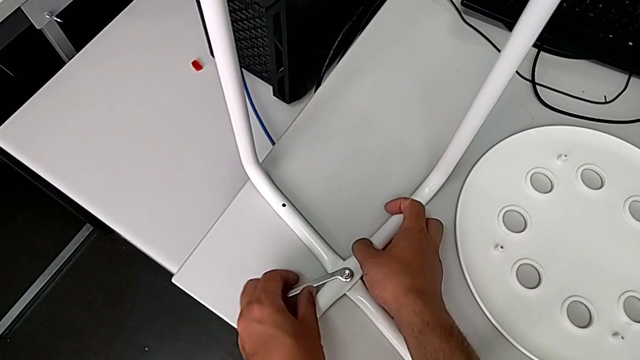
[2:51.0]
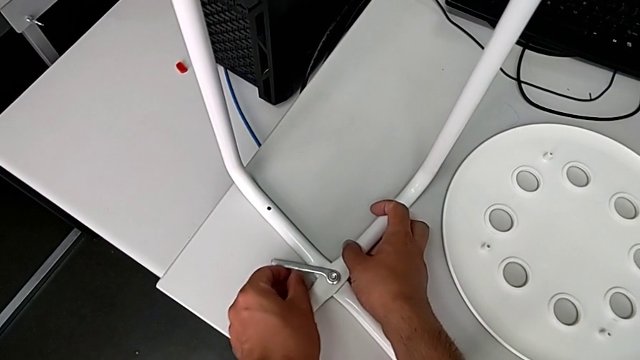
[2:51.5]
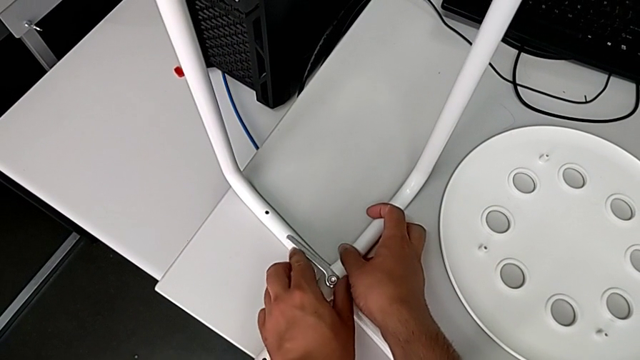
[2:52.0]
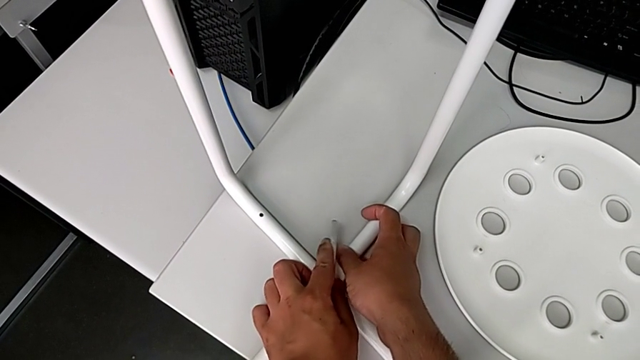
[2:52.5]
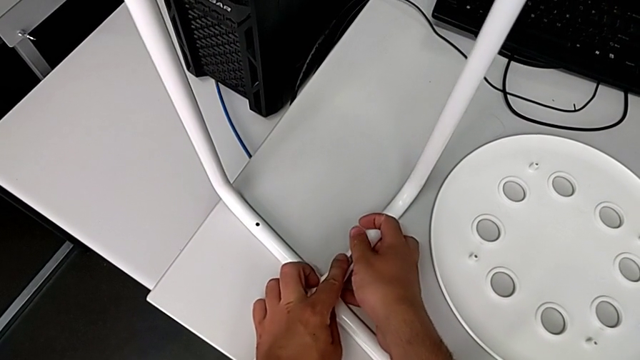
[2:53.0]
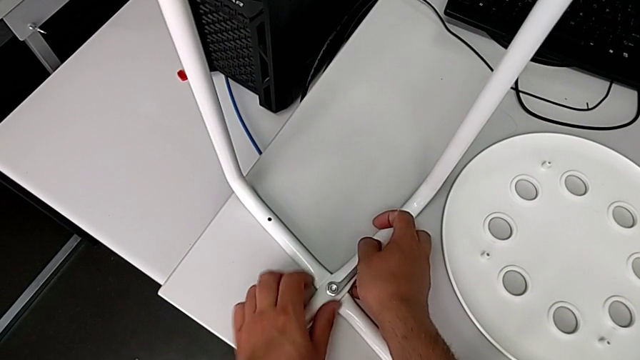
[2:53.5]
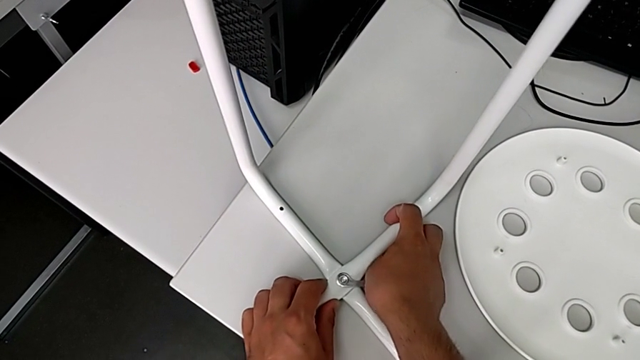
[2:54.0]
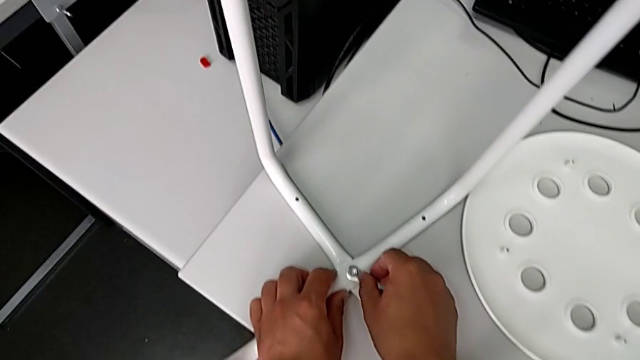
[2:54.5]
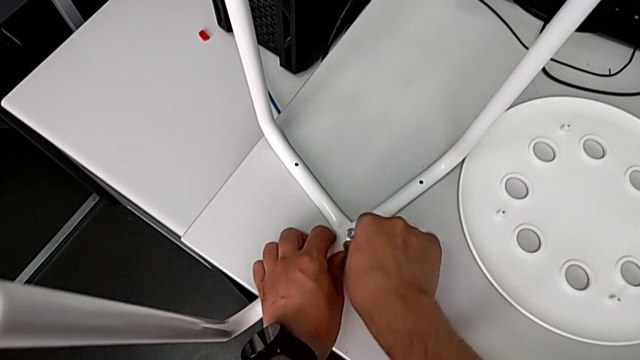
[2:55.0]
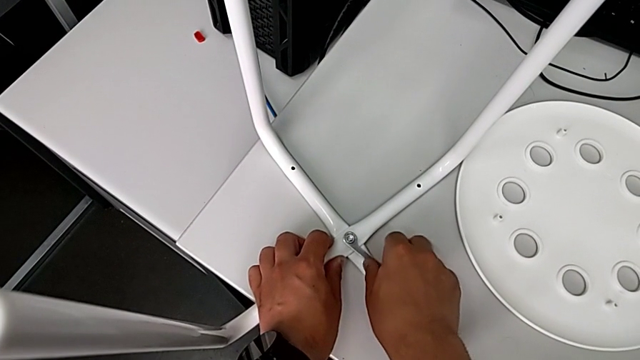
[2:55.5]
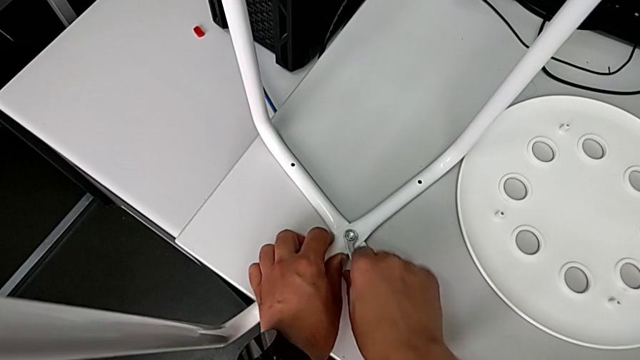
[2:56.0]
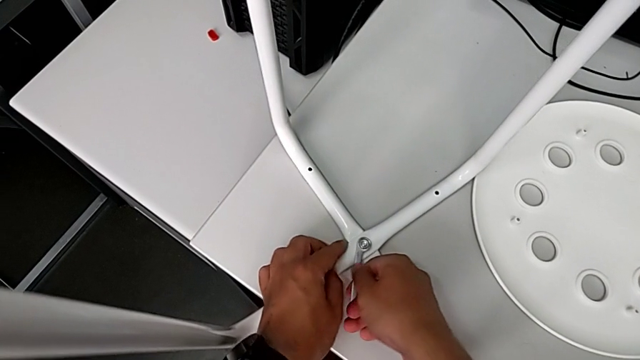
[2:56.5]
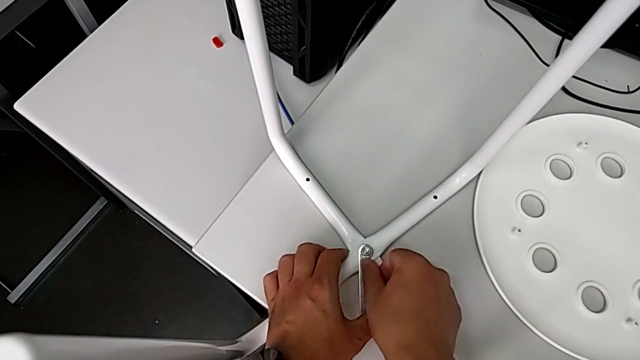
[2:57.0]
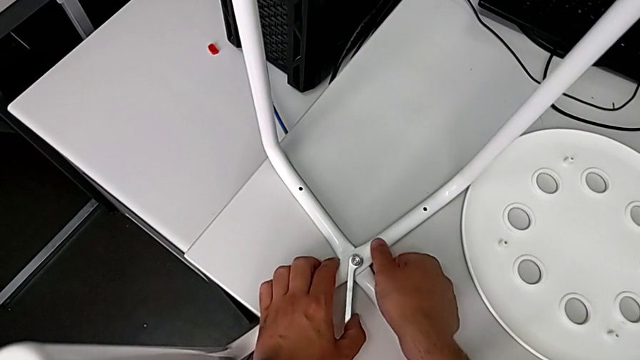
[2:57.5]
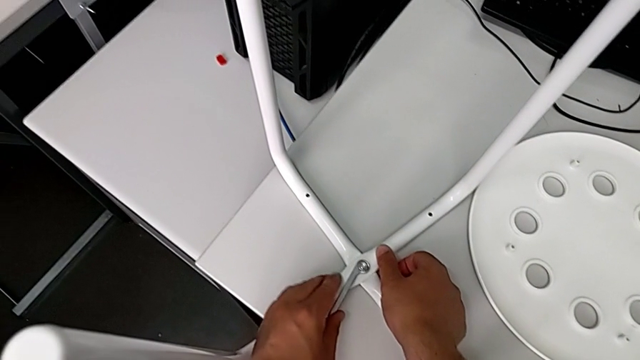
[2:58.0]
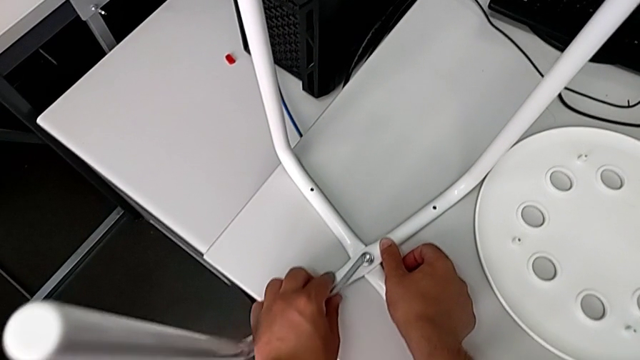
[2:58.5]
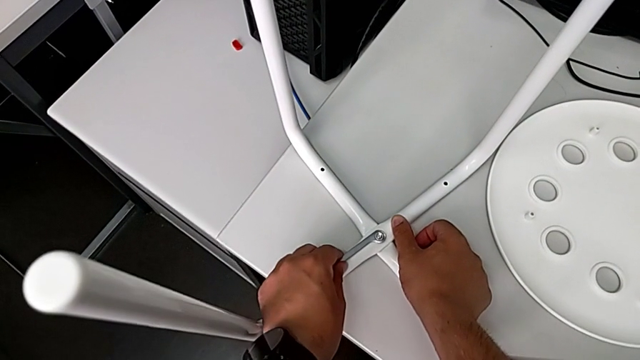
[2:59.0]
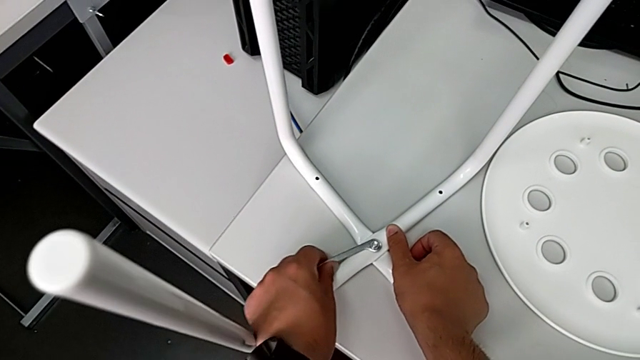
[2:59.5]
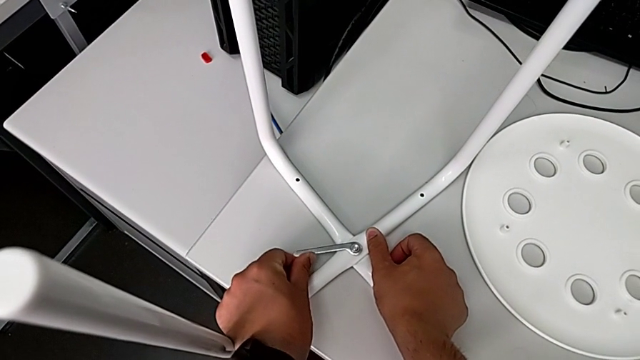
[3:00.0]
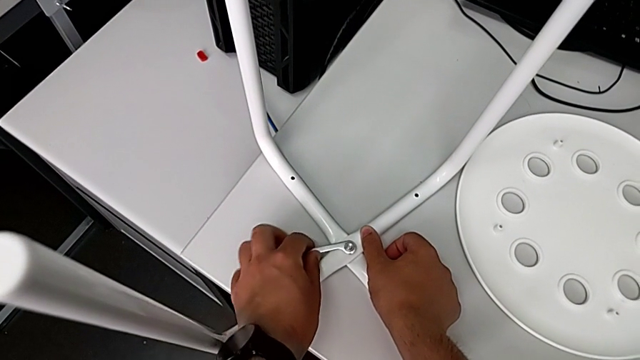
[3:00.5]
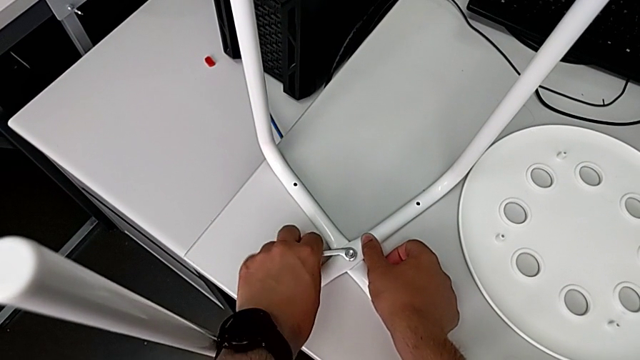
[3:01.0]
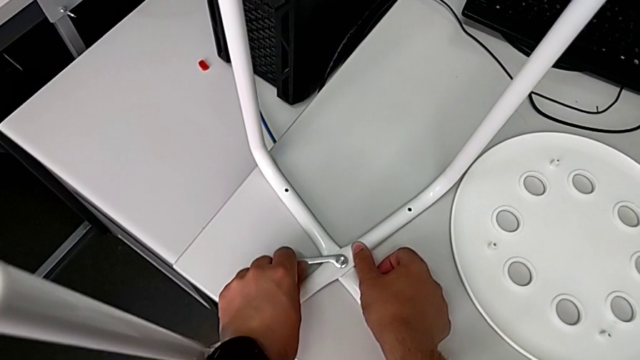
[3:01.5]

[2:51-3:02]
The camera wearer is screwing the middle screw on the leg. They keep screwing the hex nut.

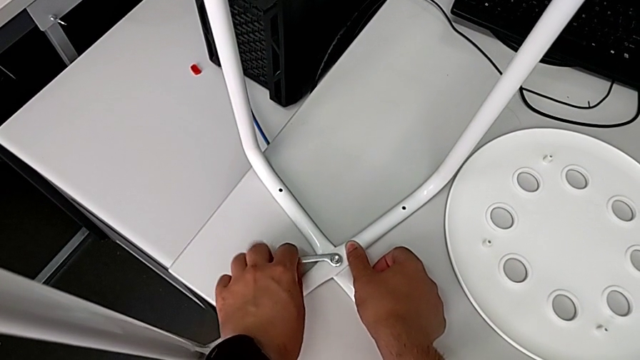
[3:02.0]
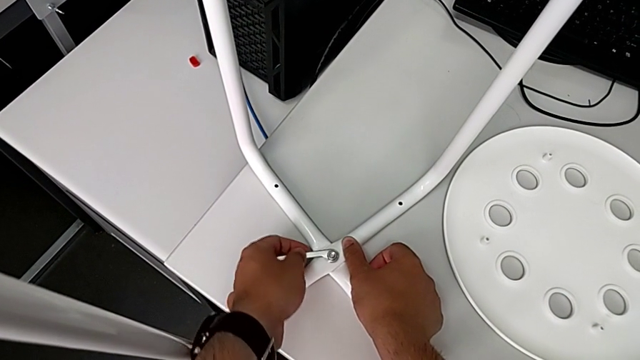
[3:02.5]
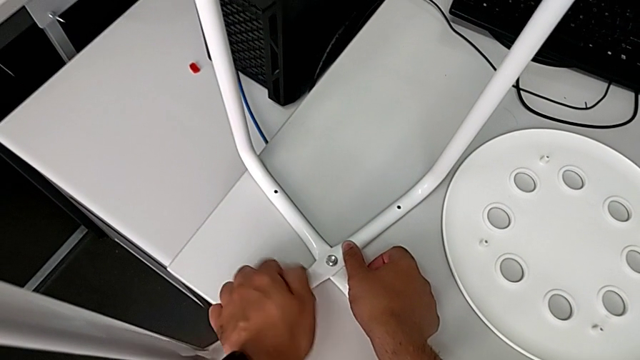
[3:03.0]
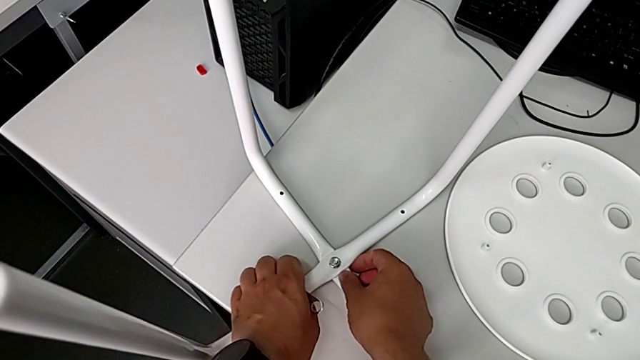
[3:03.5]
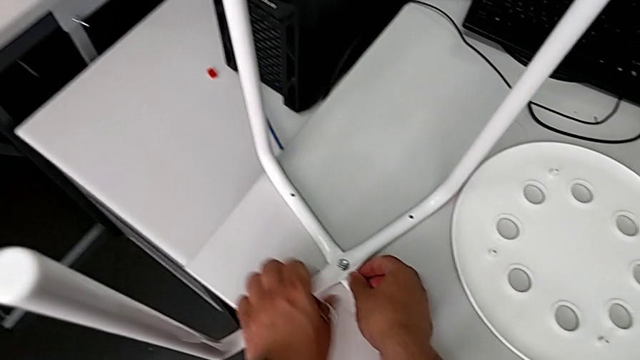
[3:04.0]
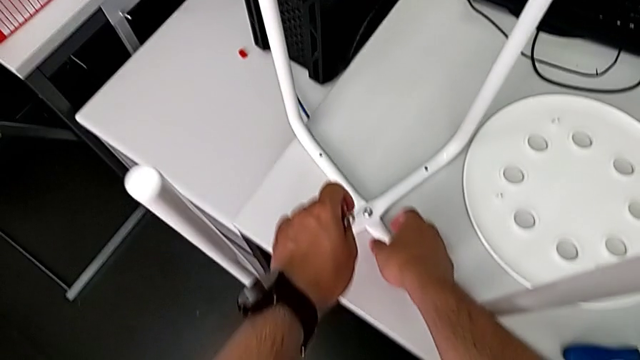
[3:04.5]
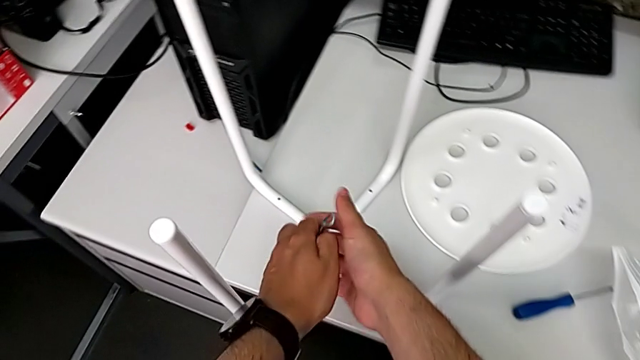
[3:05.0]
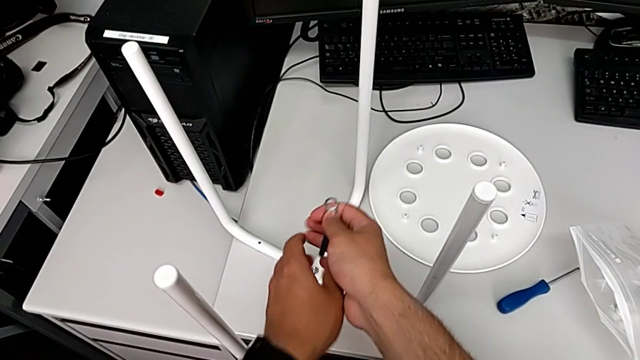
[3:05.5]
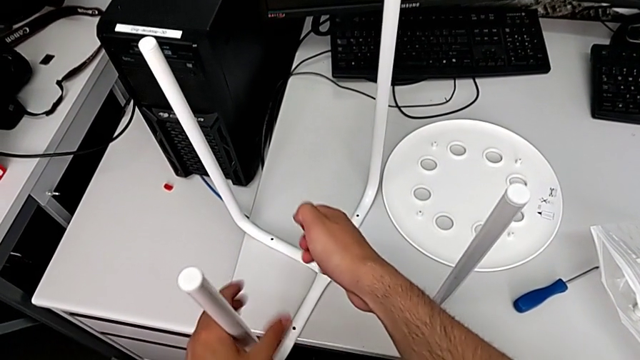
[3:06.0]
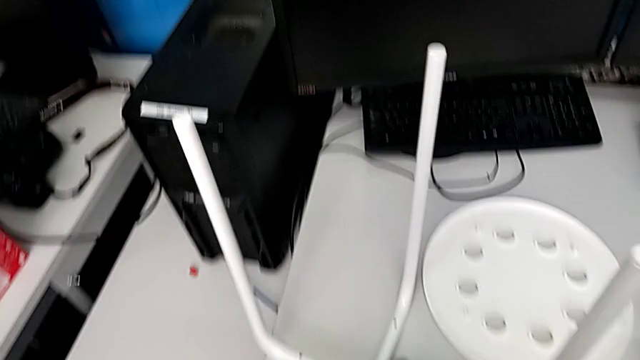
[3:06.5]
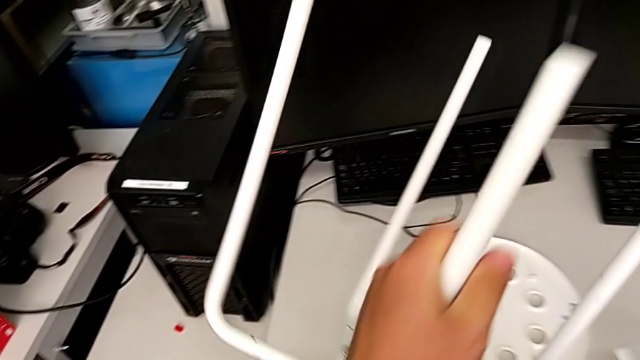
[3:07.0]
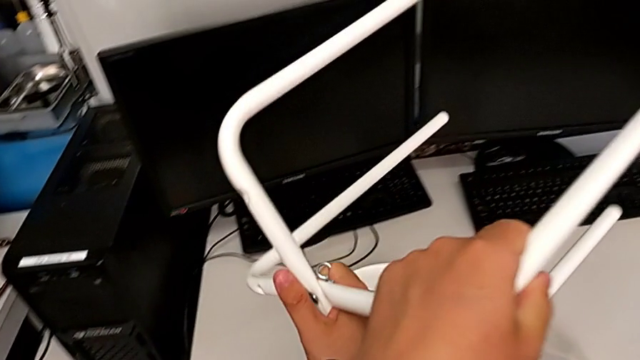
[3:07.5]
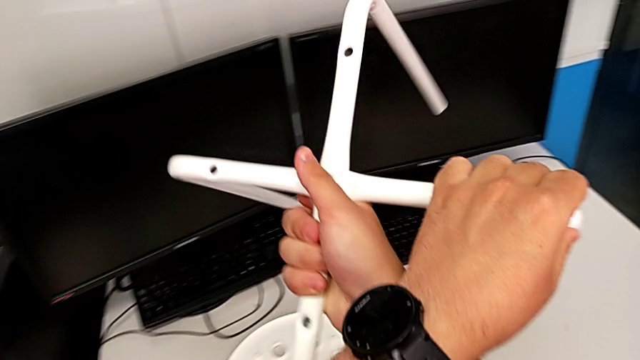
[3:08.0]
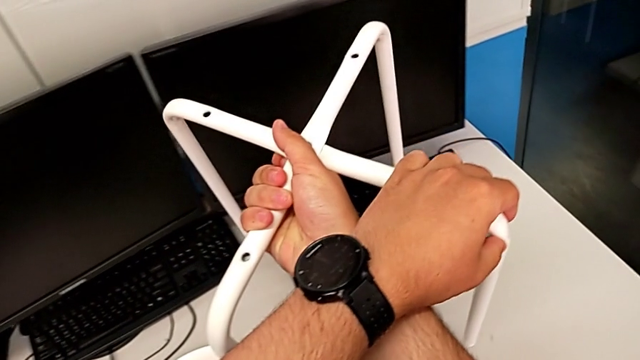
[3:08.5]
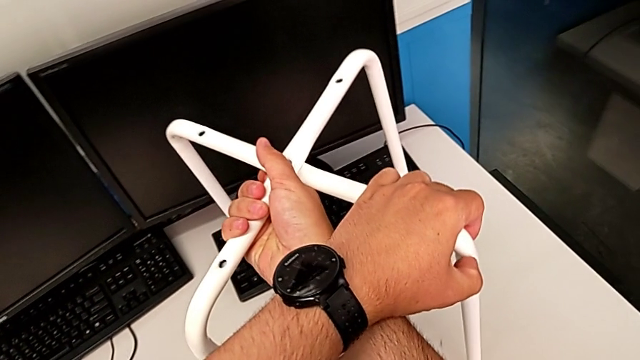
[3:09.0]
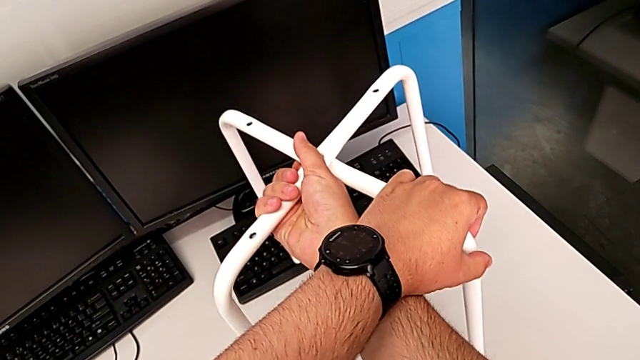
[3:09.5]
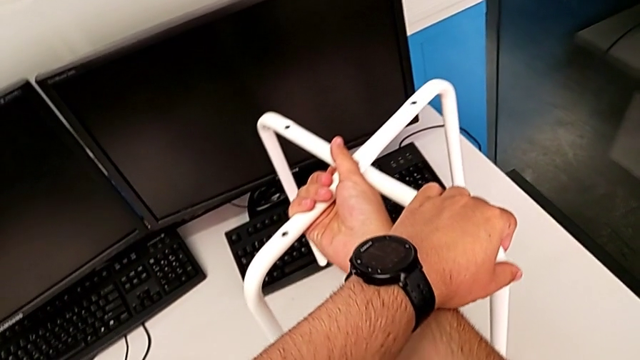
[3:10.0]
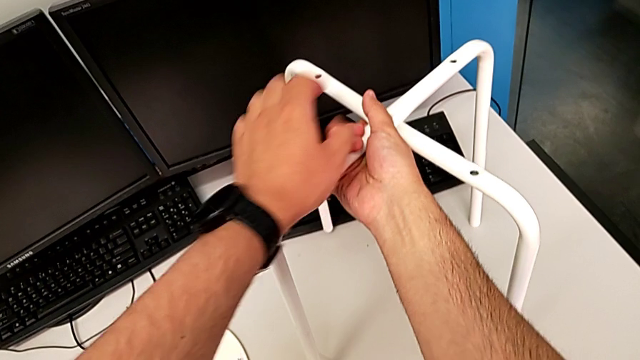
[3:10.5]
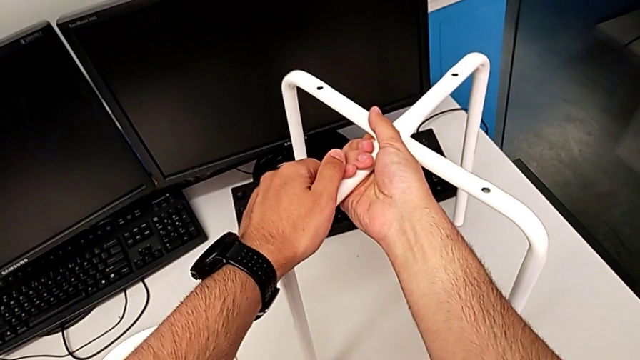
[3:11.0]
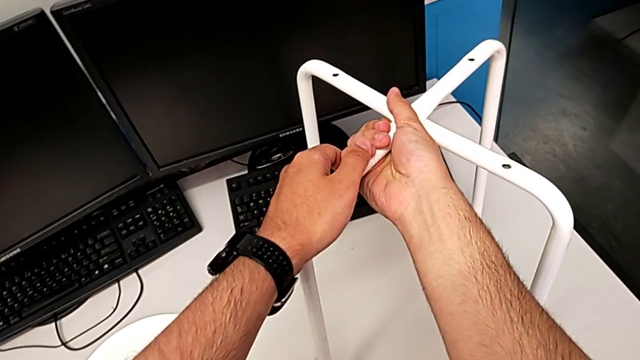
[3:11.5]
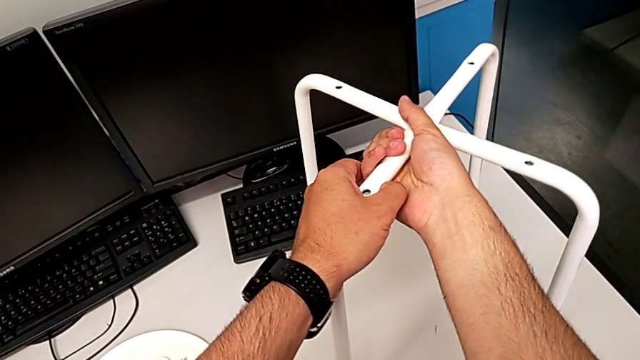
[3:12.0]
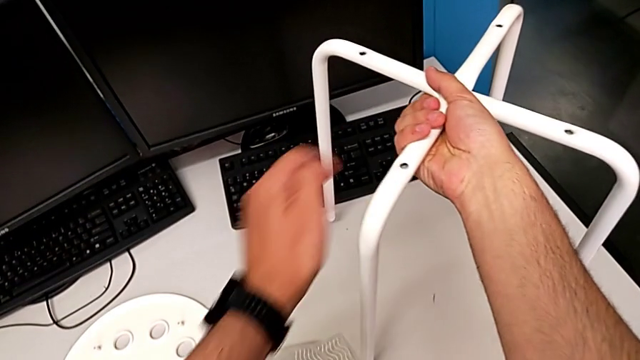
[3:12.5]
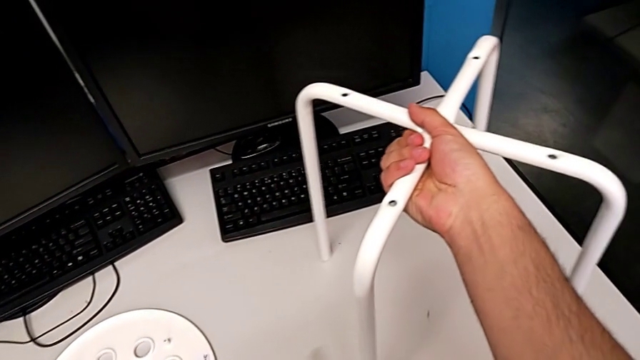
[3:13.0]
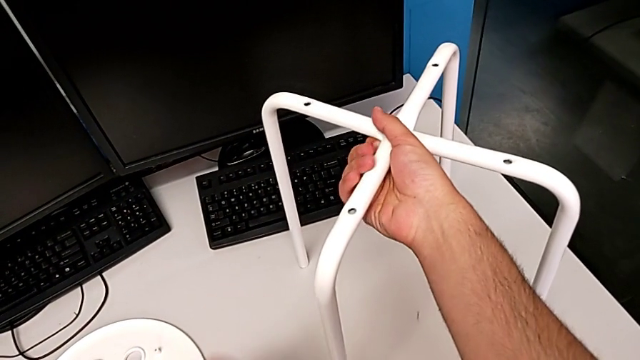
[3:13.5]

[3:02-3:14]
The camera wearer is screwing the middle screw on the leg. They withdraw the hexagonal wrench, grab the leg, grab the hexagonal wrench, rotate the leg and place it.
